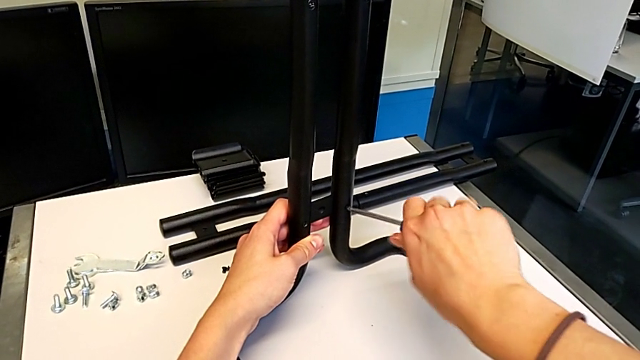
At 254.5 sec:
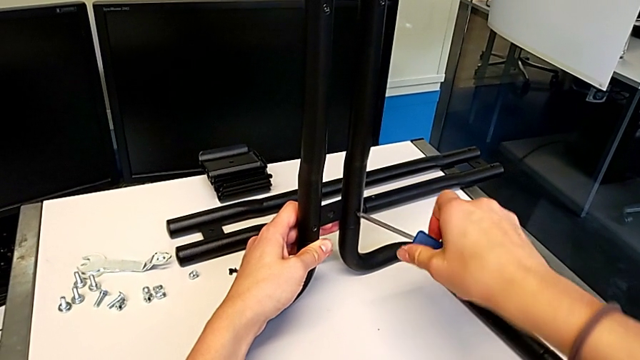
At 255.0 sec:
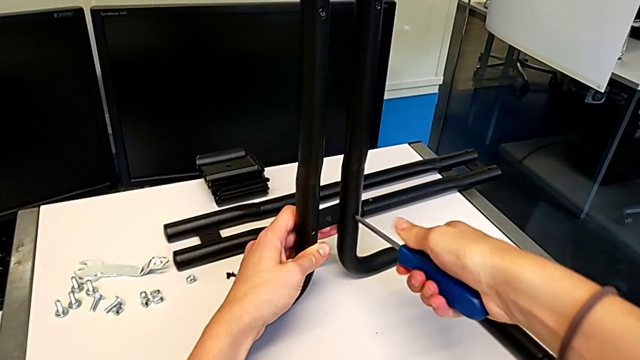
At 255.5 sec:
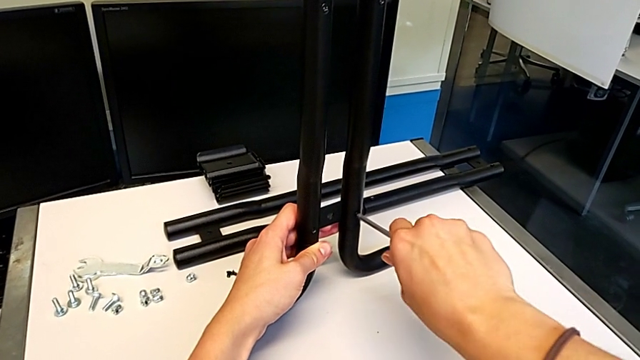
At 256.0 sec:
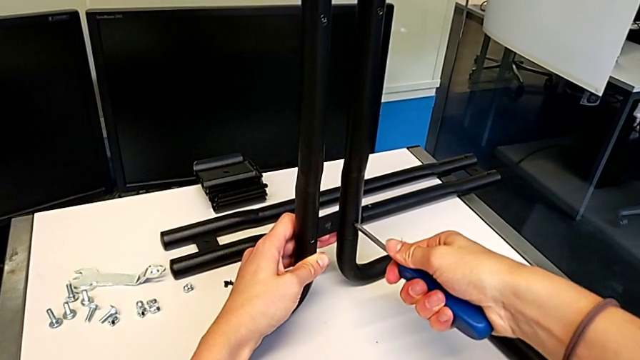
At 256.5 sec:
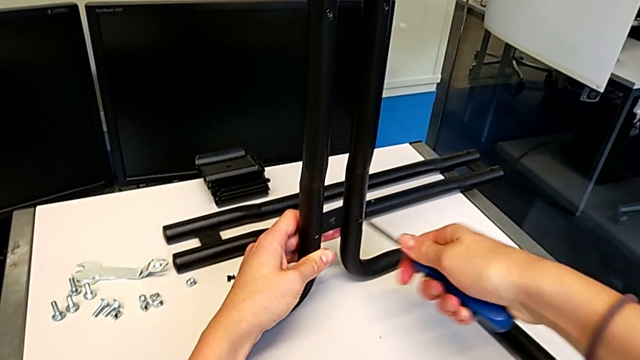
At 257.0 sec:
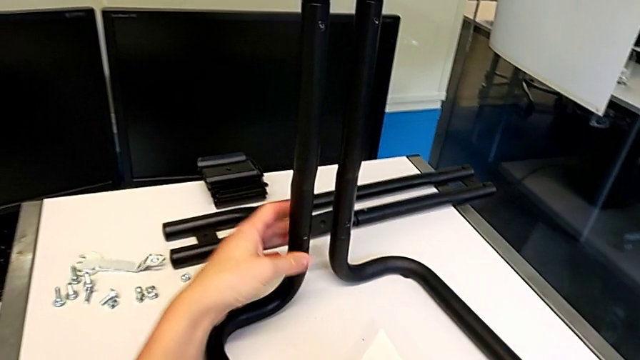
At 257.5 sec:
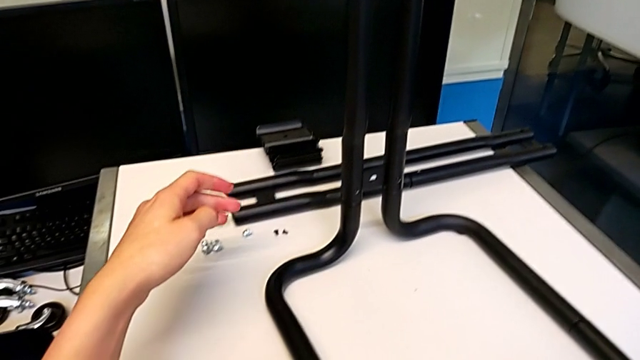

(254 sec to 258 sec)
The camera wearer is screwing the first side bars onto the base frames. They screw the screw and begin to place the screwdriver.

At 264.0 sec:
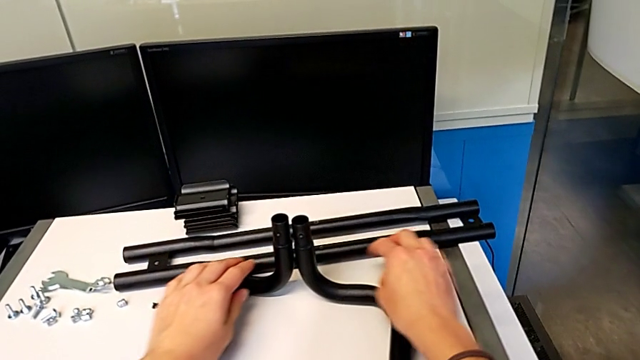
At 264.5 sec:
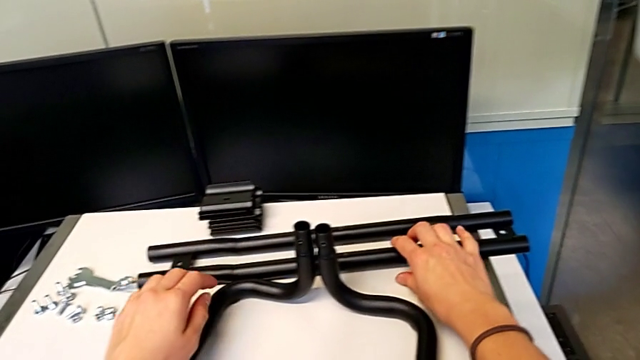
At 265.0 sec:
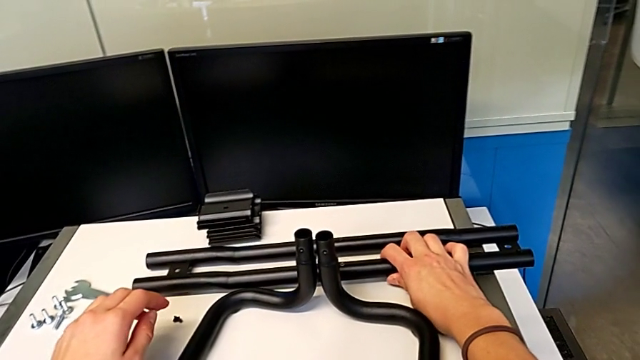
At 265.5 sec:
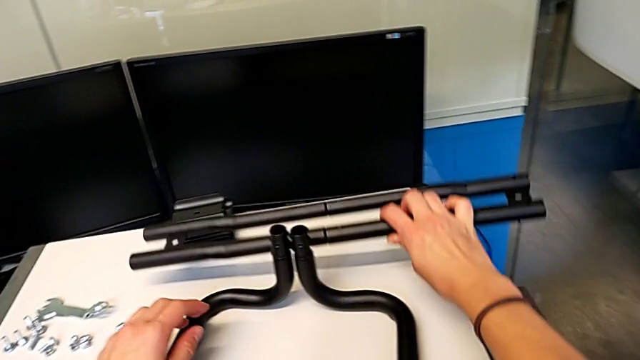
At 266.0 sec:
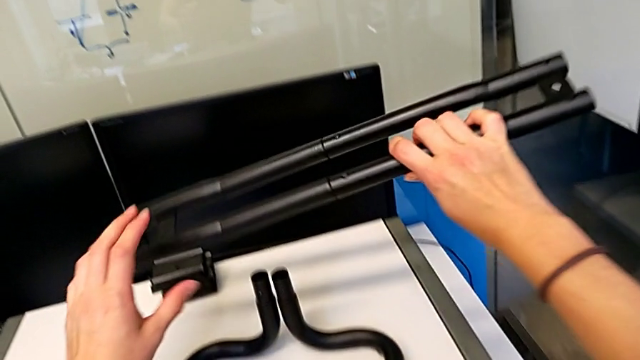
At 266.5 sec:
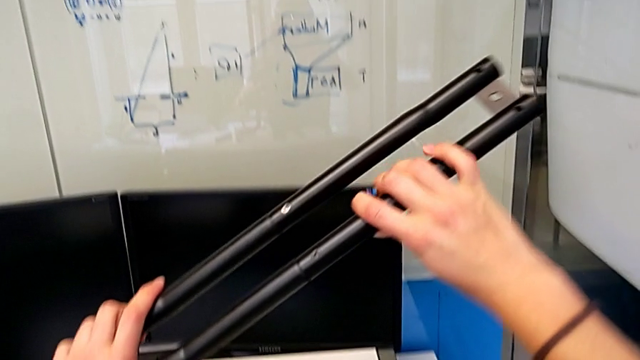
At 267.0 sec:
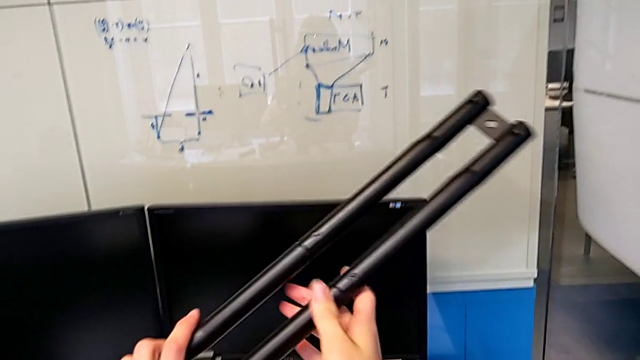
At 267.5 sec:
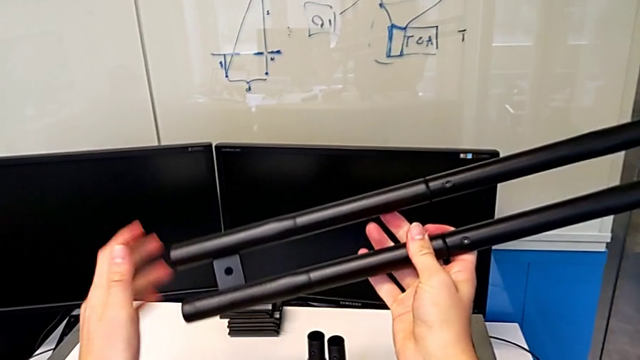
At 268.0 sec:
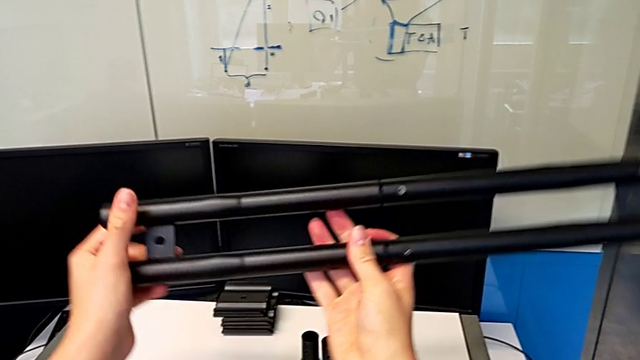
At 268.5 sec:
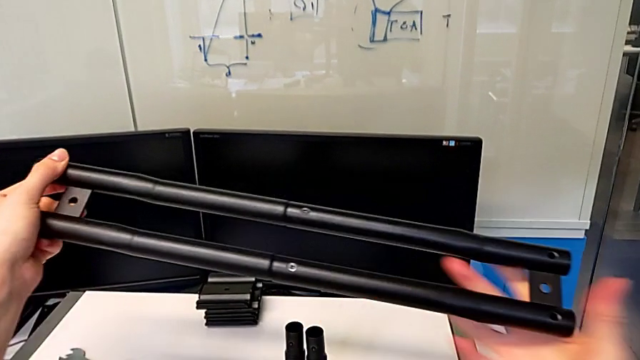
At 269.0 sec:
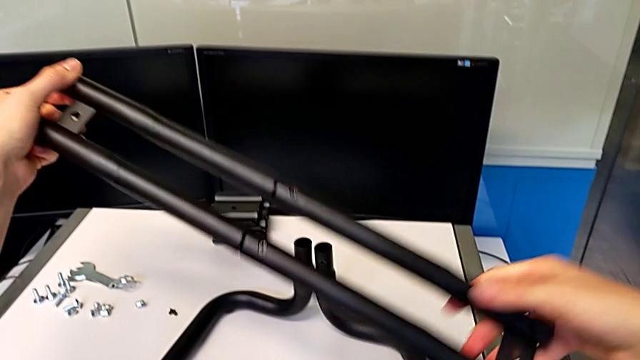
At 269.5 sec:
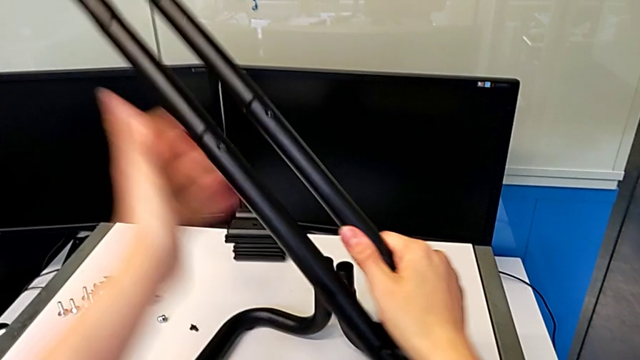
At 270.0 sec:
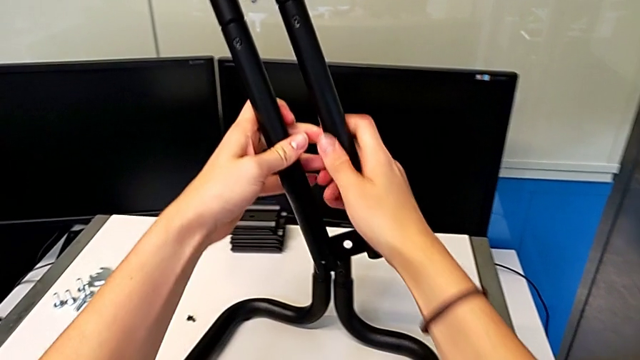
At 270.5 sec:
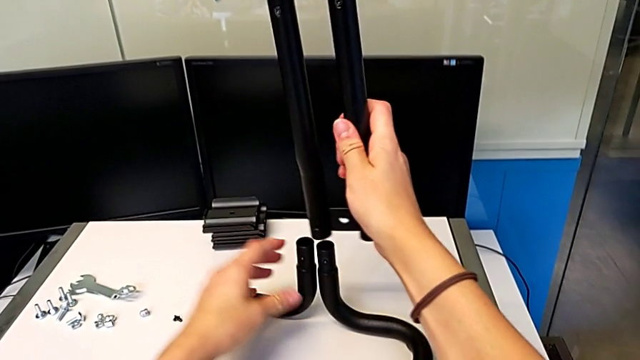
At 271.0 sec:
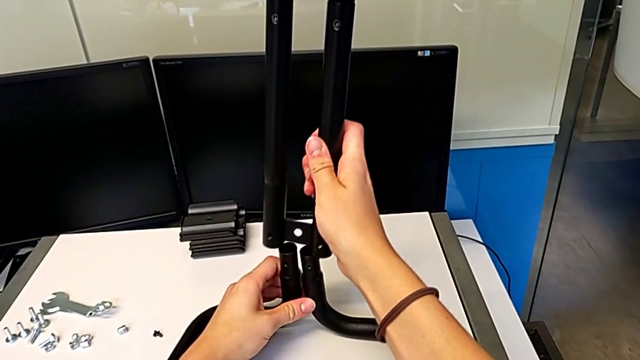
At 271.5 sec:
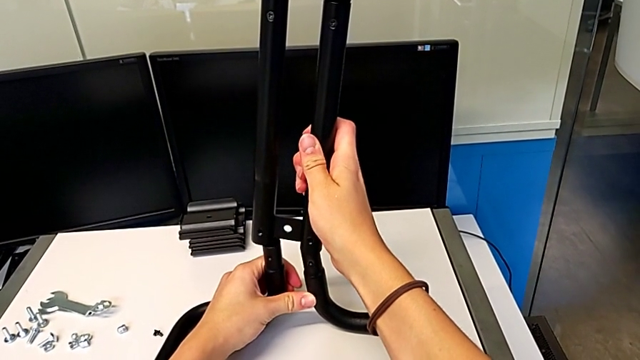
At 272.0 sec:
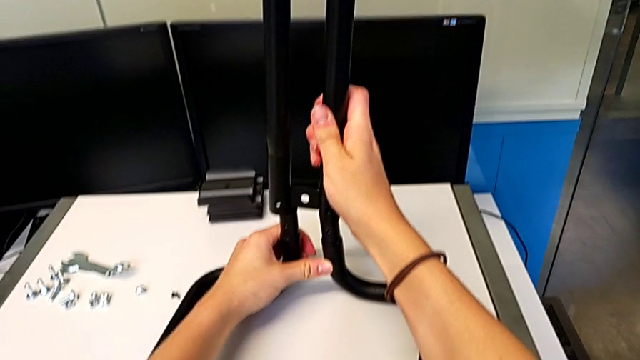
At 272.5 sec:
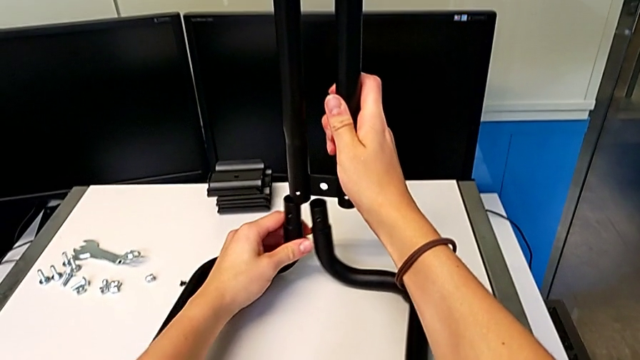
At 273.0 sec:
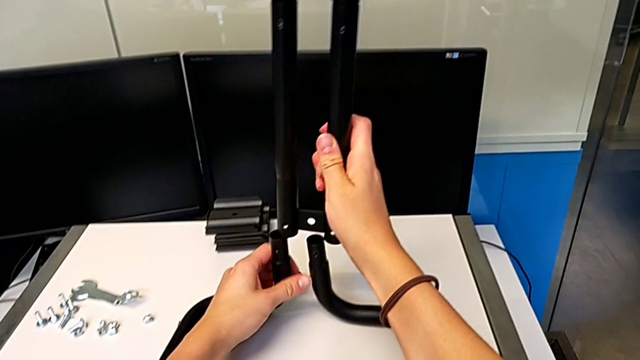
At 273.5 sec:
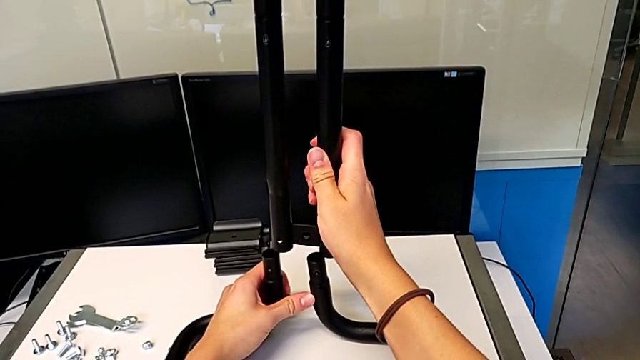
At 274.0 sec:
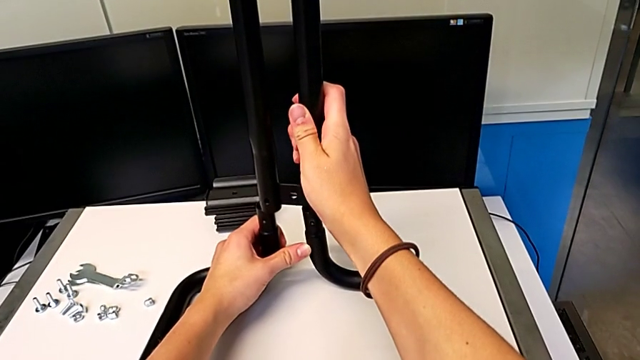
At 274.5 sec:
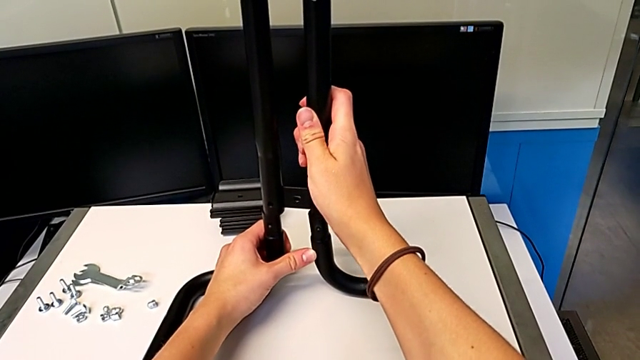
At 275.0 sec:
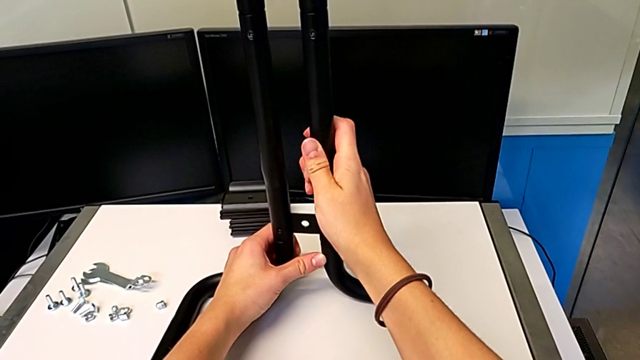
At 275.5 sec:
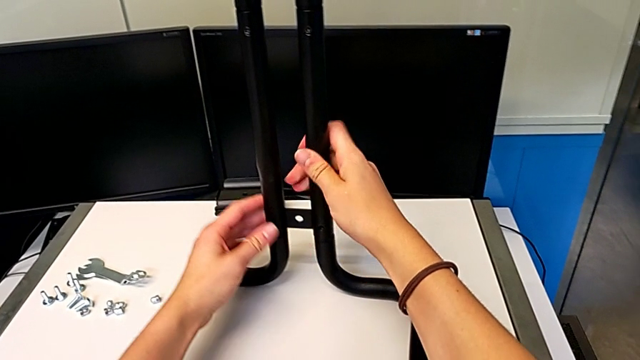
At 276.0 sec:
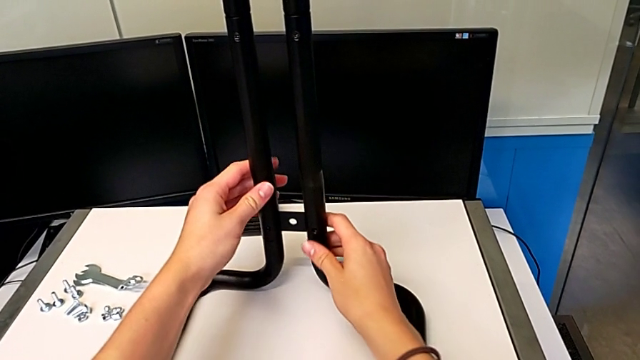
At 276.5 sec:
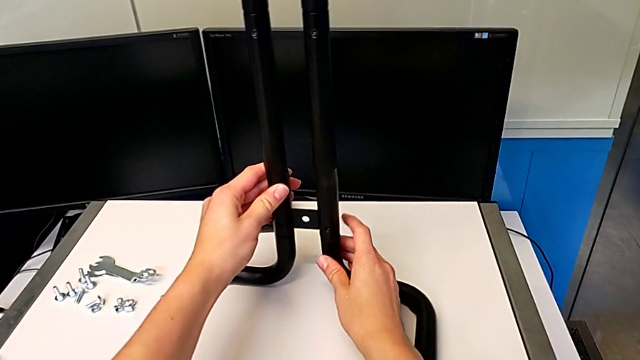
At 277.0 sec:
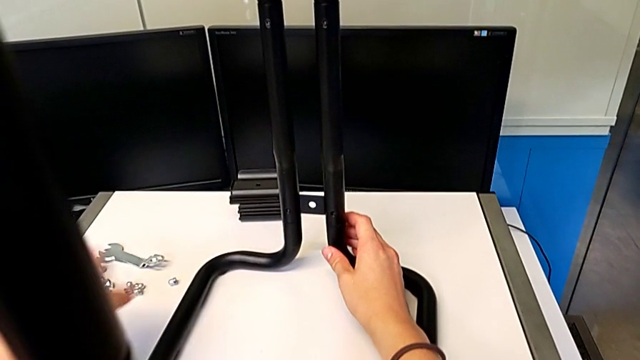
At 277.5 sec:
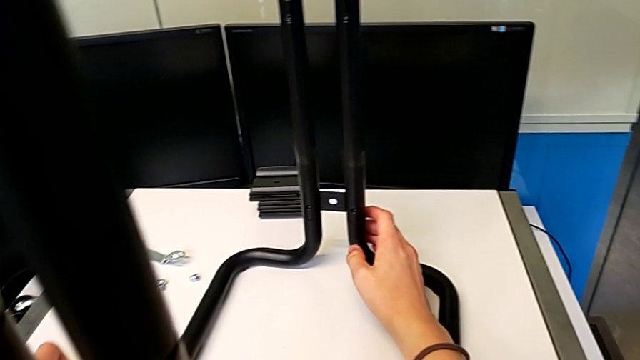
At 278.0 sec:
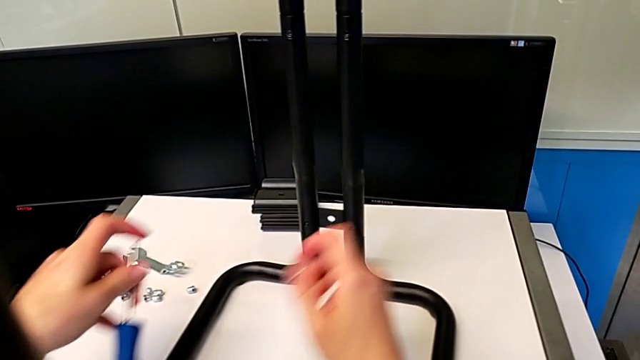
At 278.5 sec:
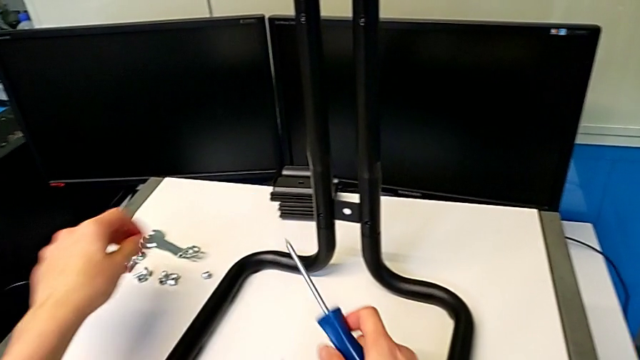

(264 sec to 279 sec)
The camera wearer assembles the second side bars and the base frames. They grab the leg, lift it, rotate it, insert it and grab the screwdriver.

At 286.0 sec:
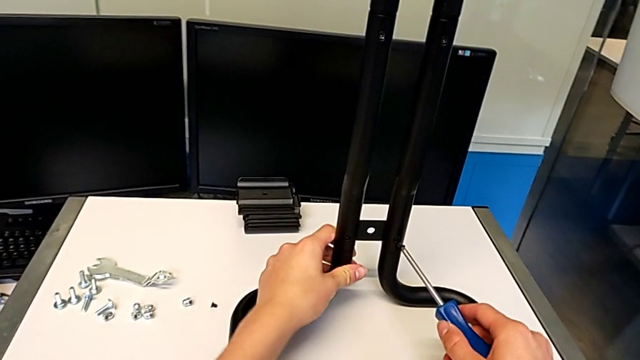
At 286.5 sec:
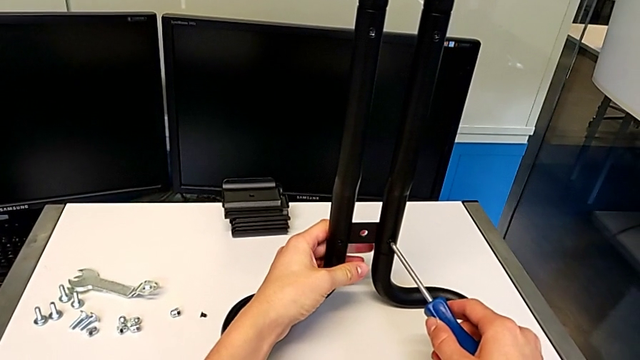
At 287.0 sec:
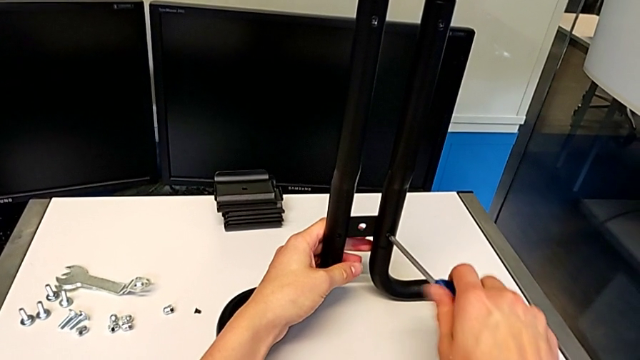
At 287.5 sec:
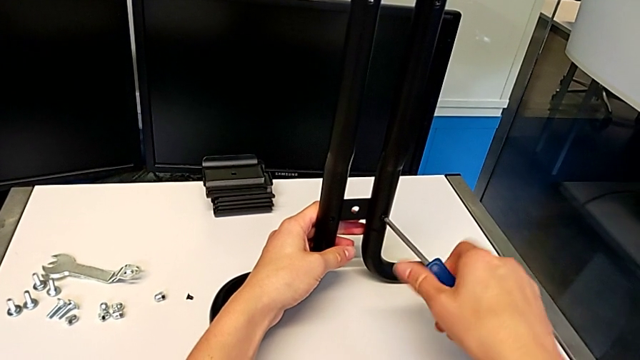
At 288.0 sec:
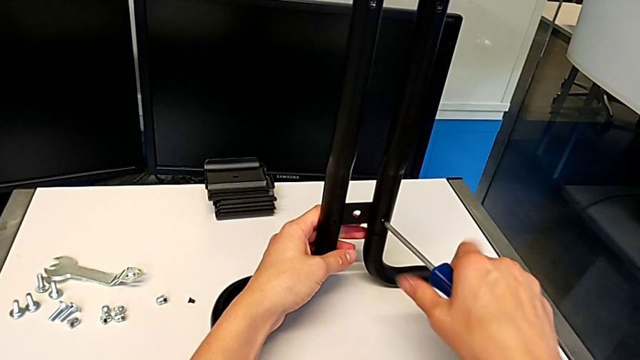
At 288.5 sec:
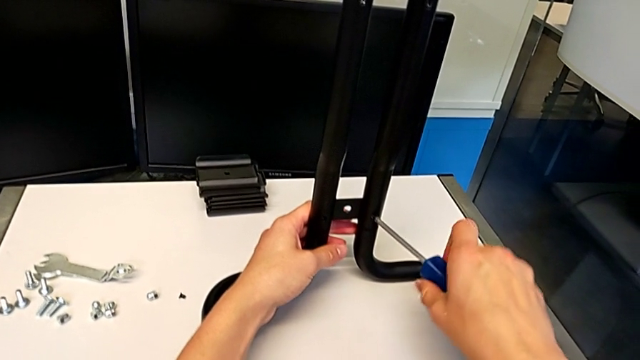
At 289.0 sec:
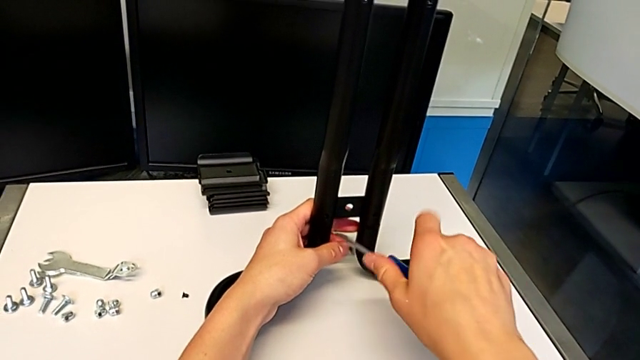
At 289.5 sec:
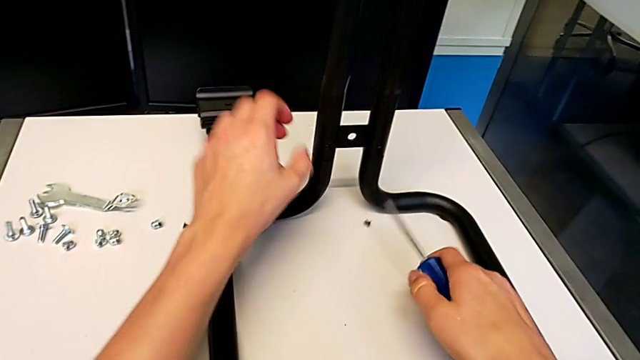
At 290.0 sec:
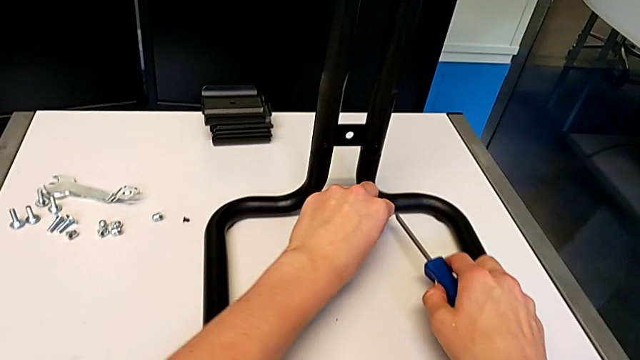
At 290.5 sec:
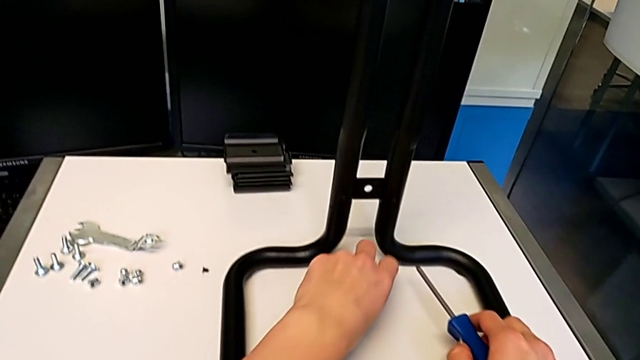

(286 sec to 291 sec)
The camera wearer is screwing the second side bars onto the base frames. They screw the screw, drop it and grab it.
